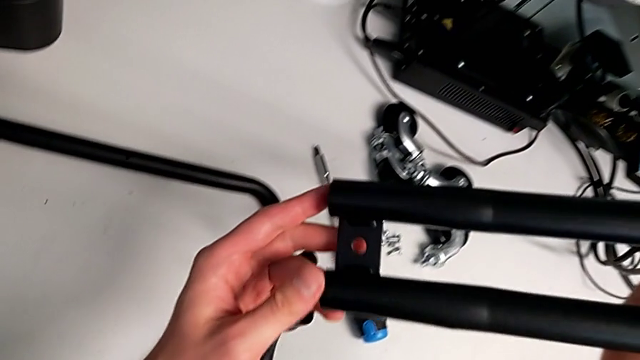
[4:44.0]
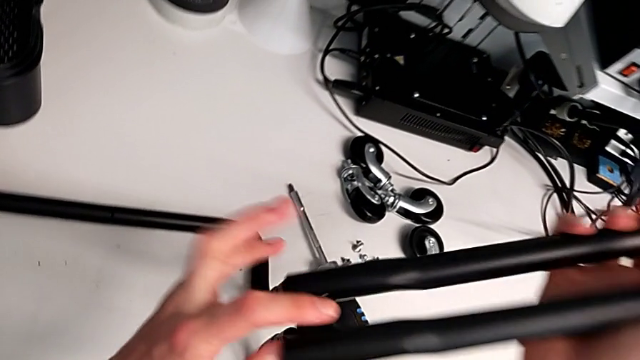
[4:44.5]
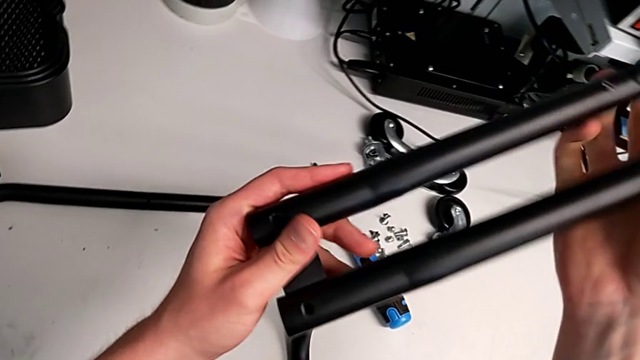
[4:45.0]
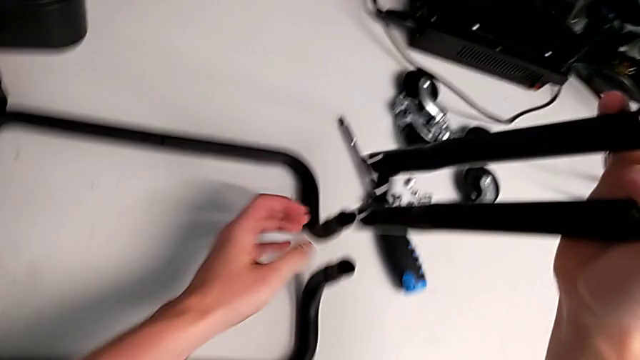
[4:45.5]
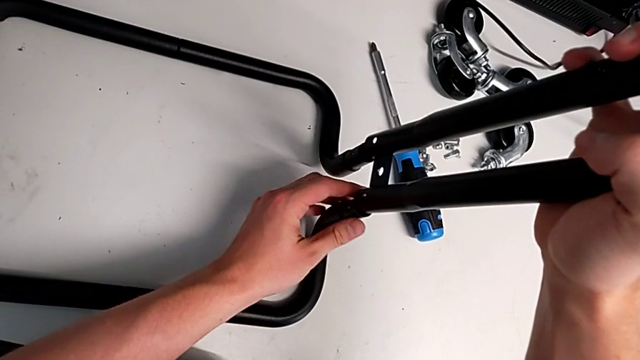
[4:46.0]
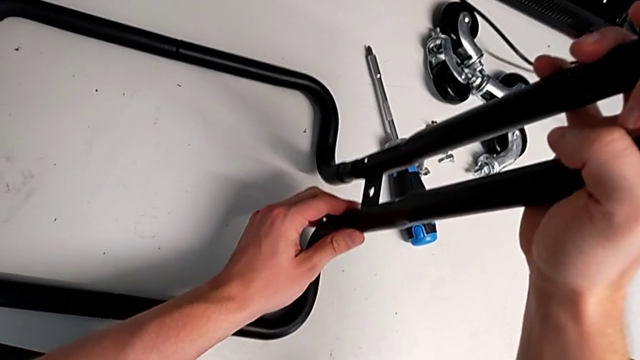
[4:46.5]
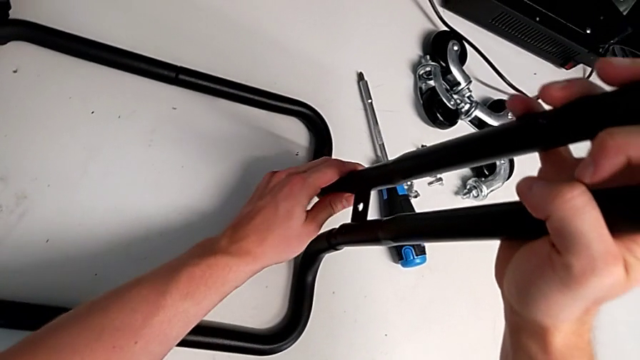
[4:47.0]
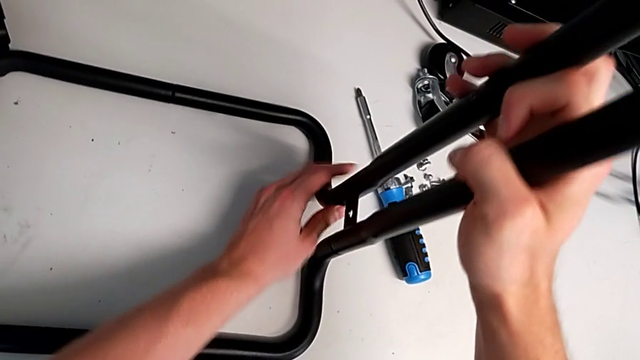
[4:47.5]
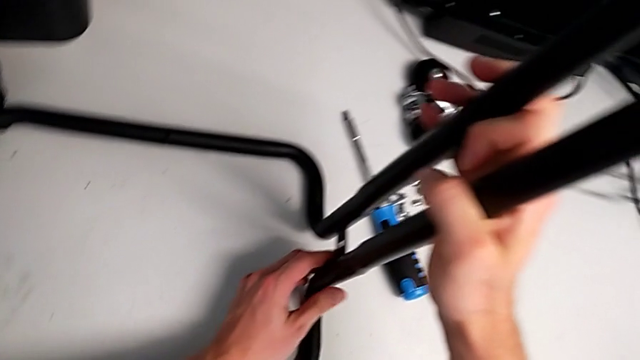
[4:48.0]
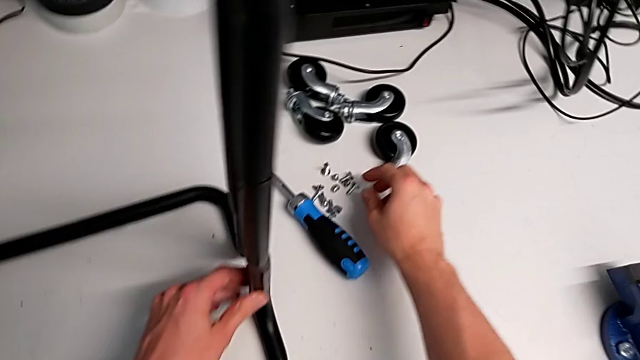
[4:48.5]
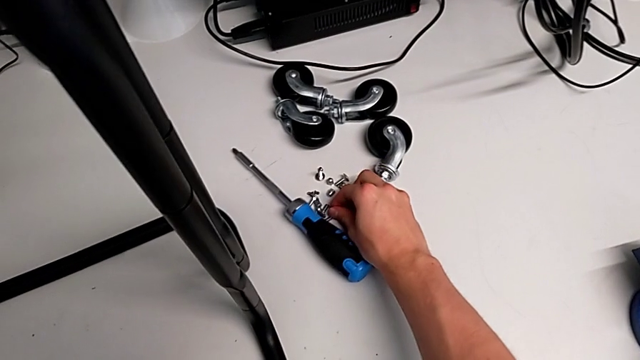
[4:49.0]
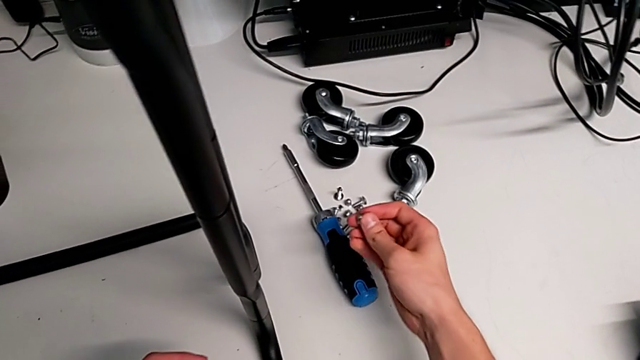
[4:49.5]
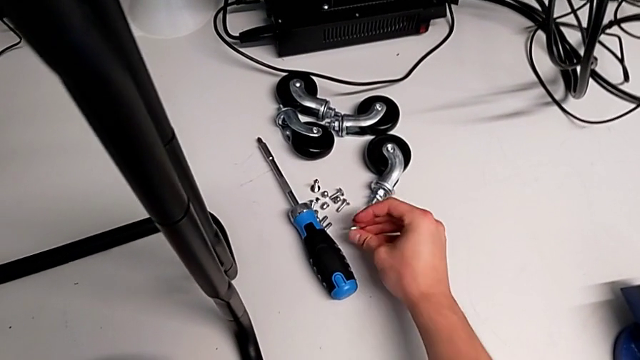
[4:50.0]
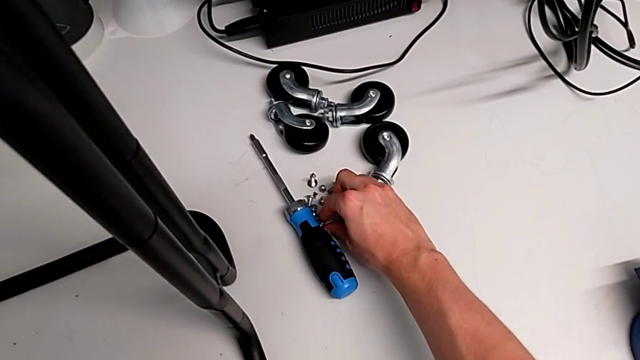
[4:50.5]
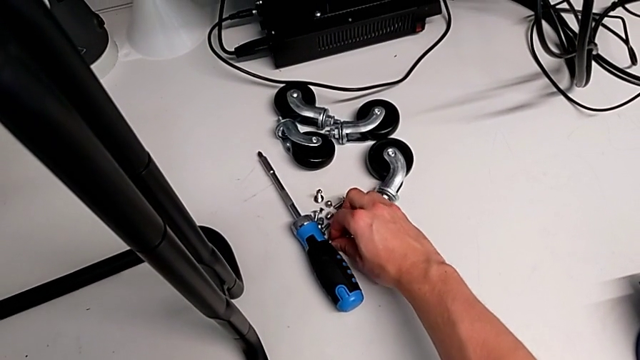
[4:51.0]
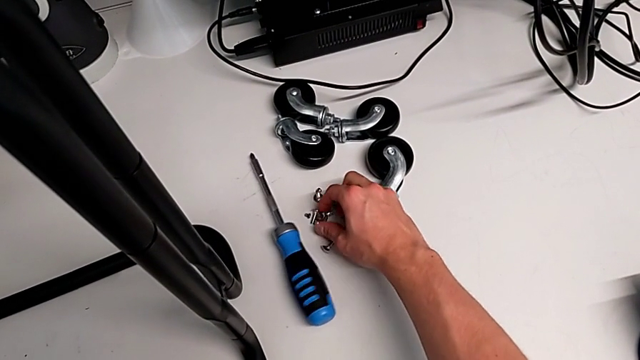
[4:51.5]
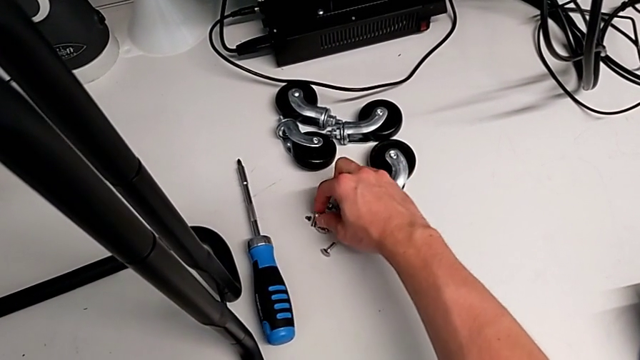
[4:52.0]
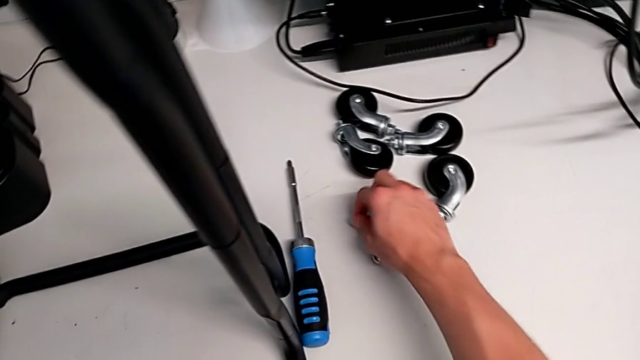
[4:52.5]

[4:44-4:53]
The camera wearer is assembling the base frame with the sidebars. They keep inserting the second leg and grab the screw.

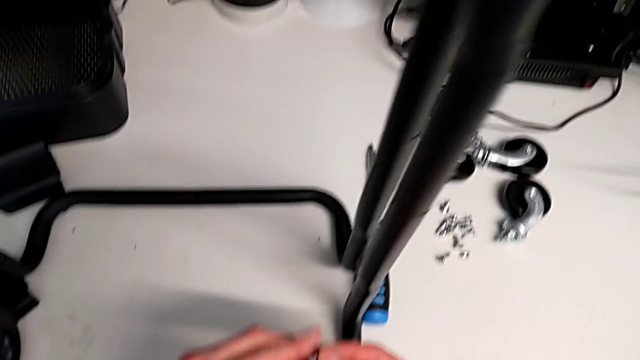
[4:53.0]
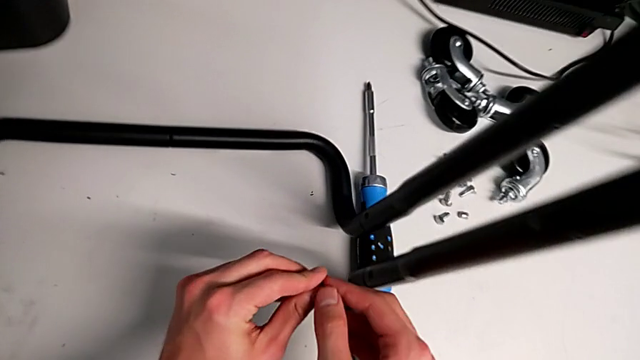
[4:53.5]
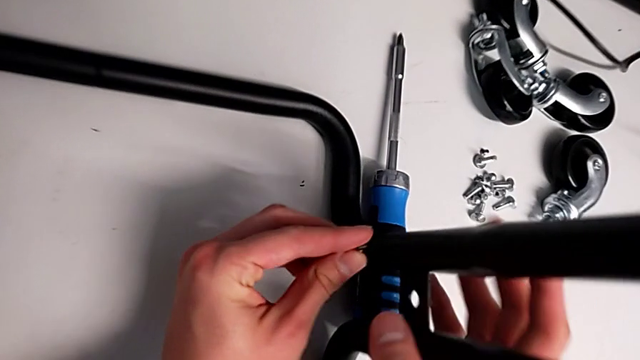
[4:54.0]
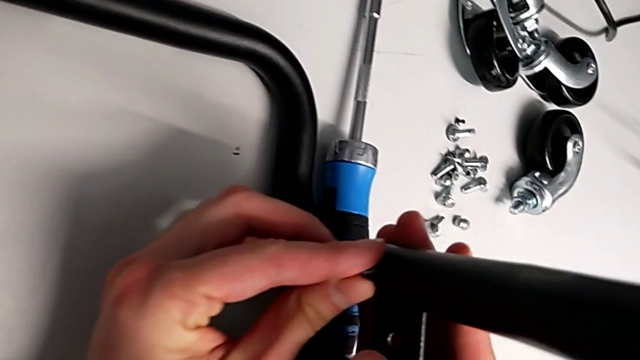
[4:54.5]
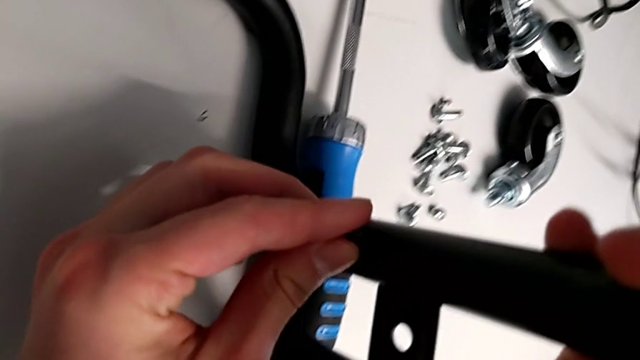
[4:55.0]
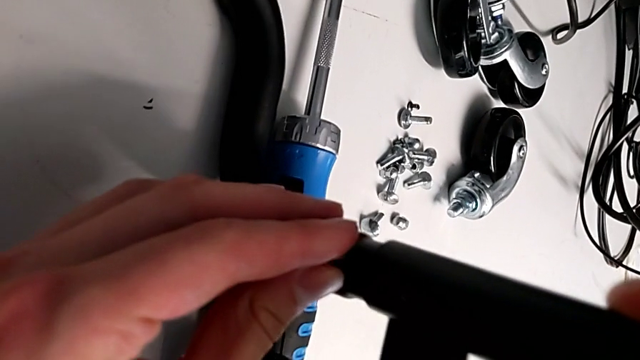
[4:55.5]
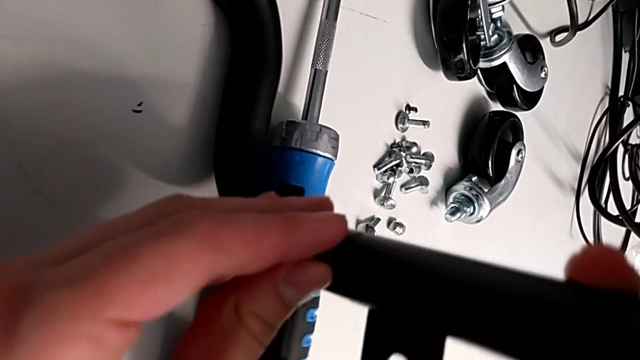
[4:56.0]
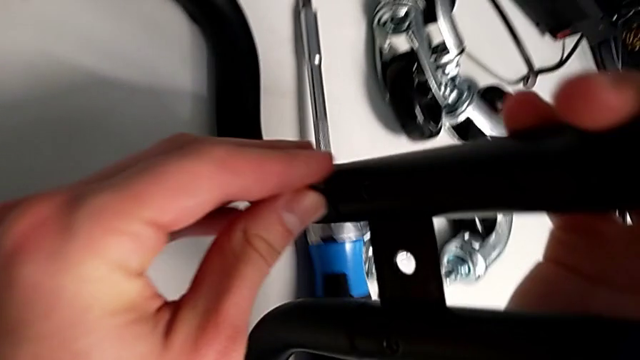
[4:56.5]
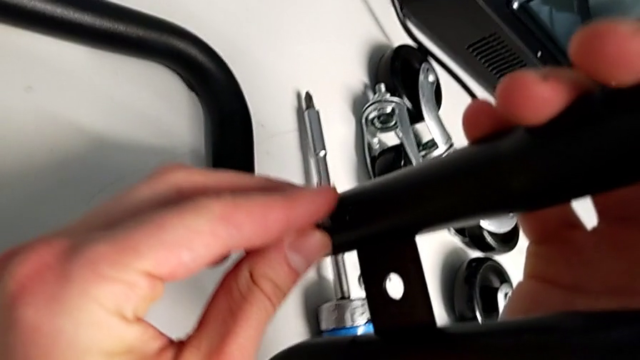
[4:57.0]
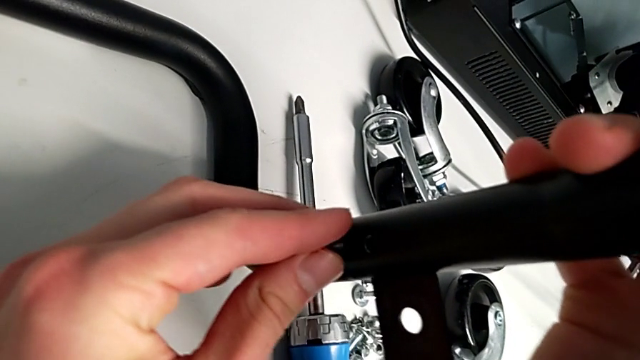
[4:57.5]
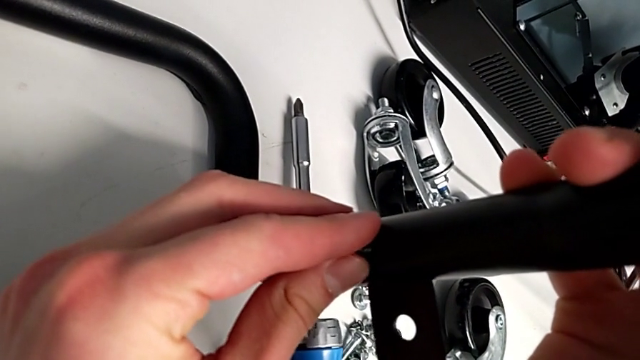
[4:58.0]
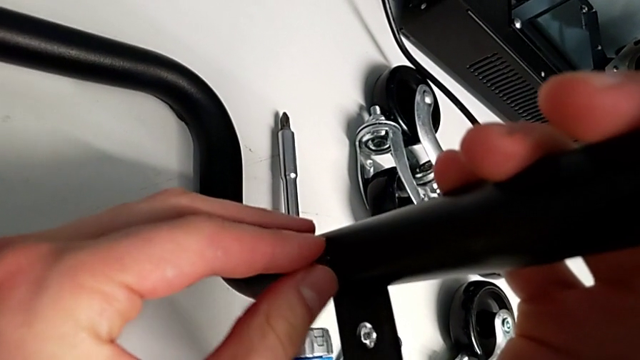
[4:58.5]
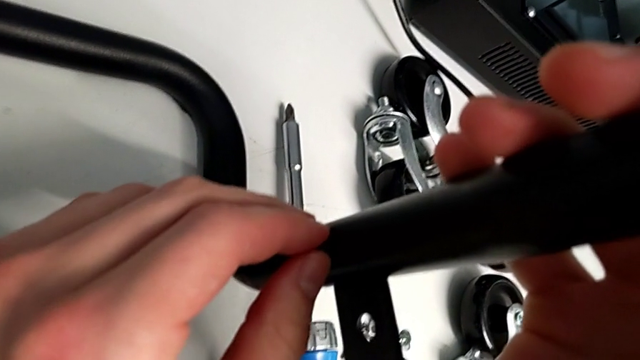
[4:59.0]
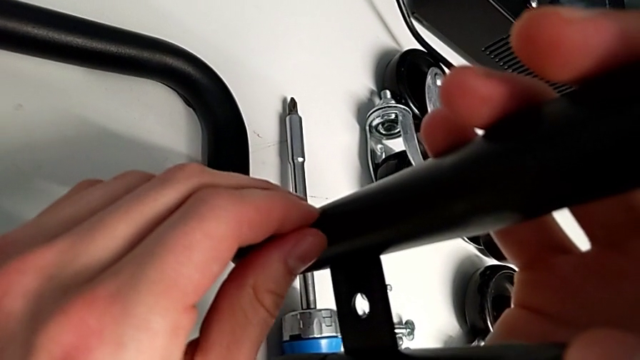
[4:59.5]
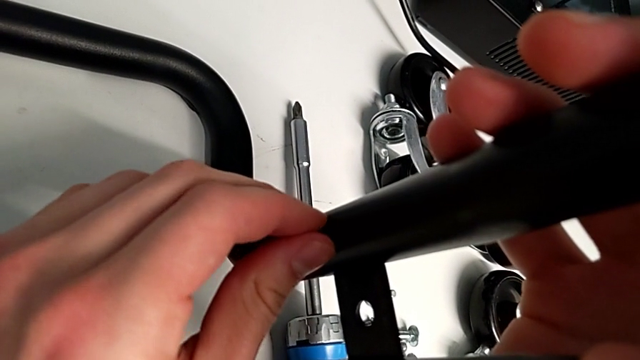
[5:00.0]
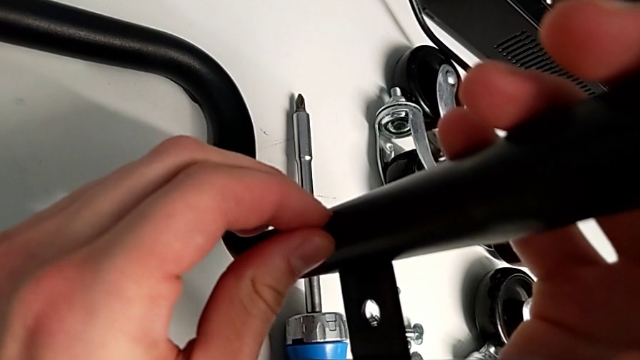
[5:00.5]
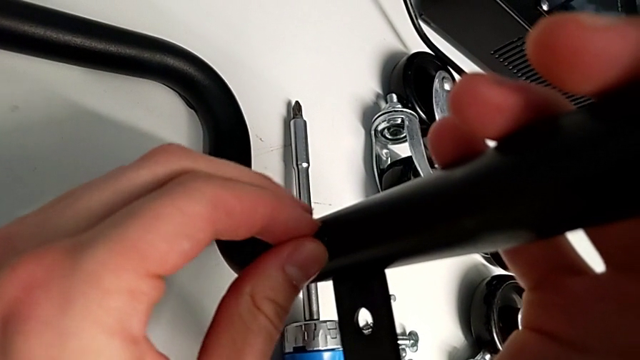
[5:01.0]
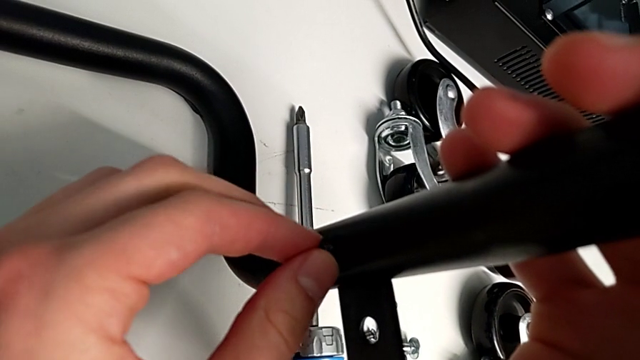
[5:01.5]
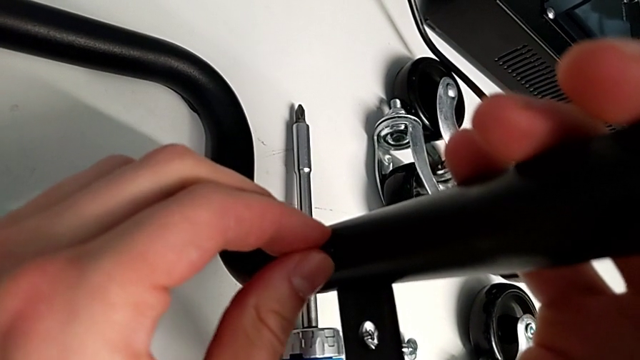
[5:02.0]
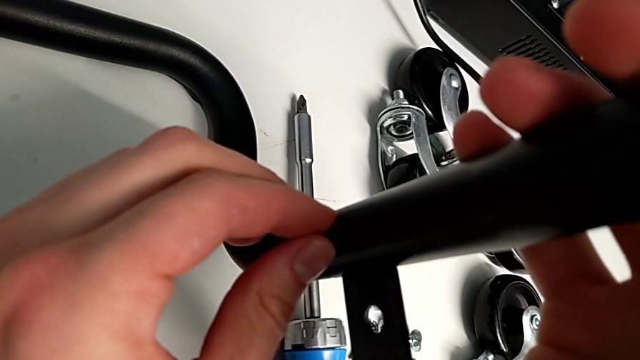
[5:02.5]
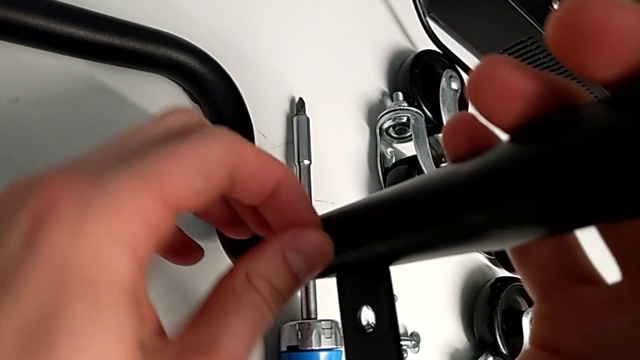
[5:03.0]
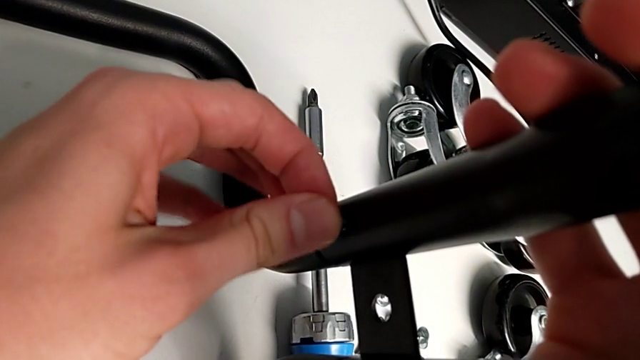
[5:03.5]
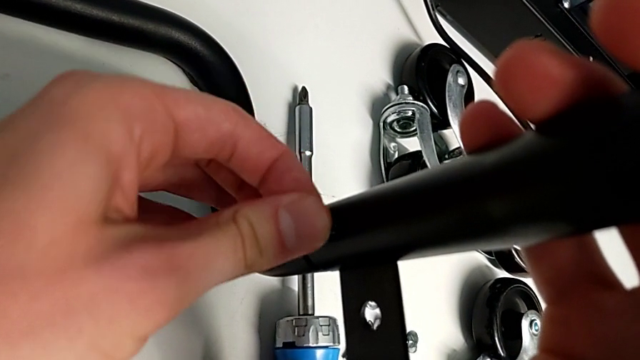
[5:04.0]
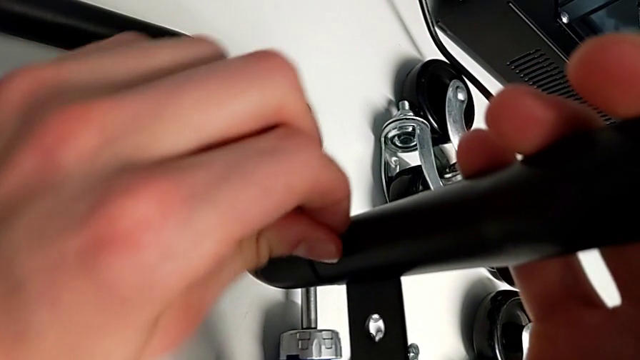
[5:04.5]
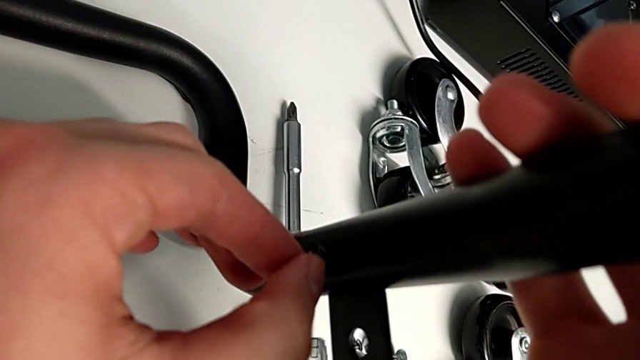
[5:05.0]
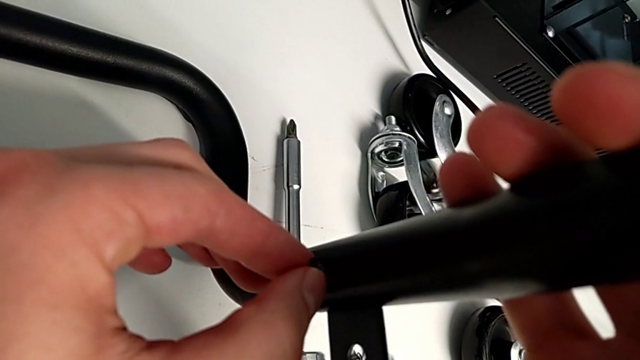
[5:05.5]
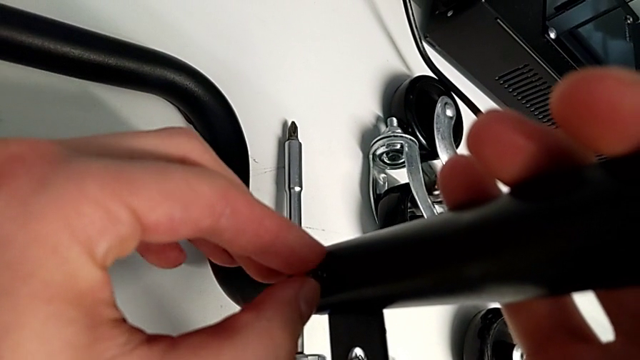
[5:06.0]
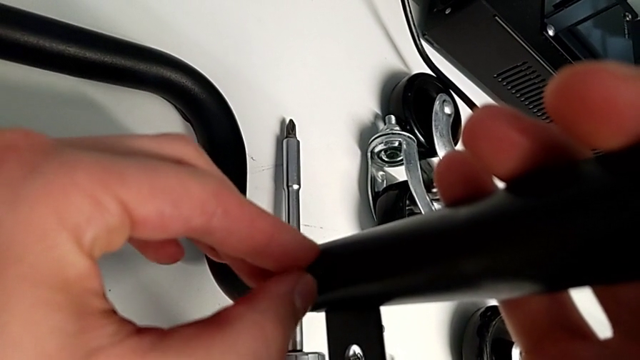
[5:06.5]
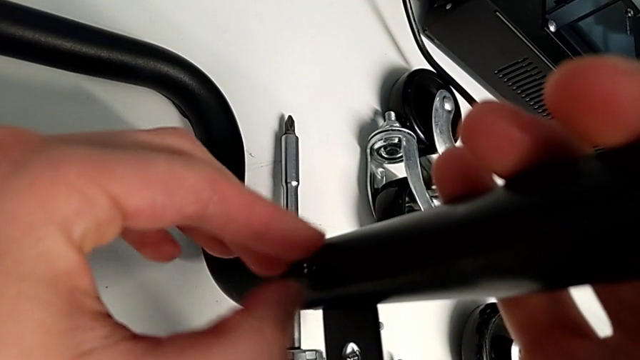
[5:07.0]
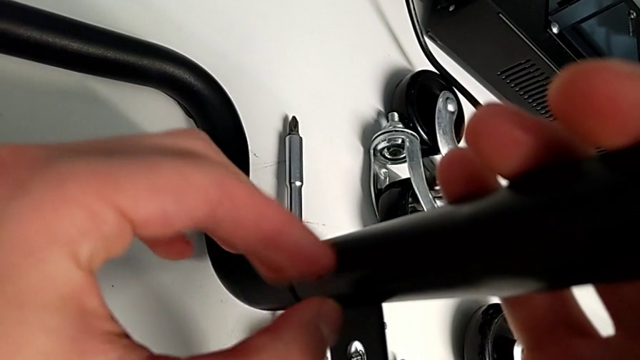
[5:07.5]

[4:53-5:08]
The camera wearer is assembling the base frame with the sidebars. They insert the screw and begin to screw it.
